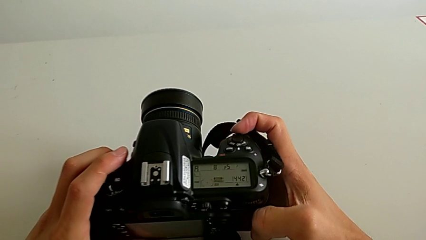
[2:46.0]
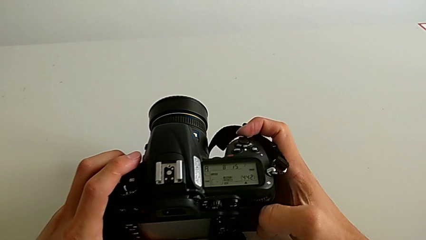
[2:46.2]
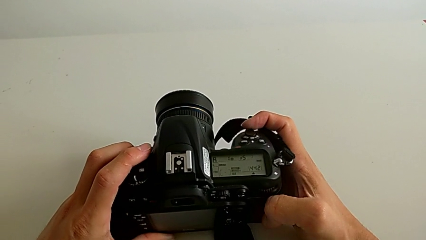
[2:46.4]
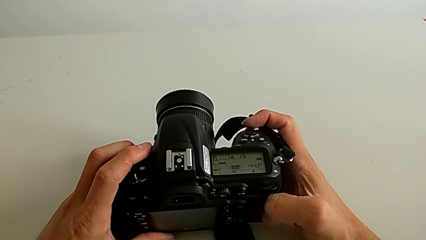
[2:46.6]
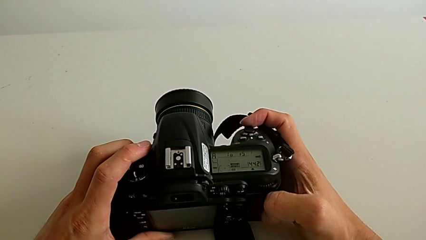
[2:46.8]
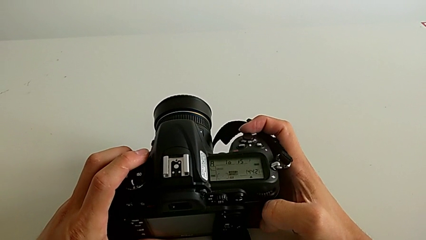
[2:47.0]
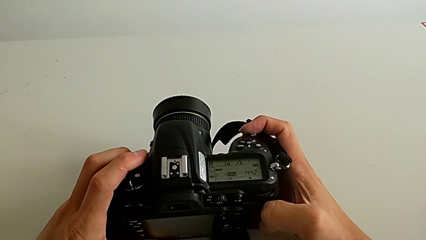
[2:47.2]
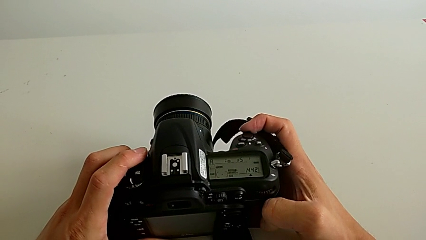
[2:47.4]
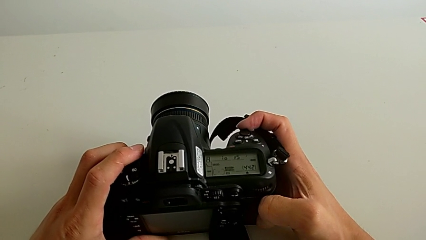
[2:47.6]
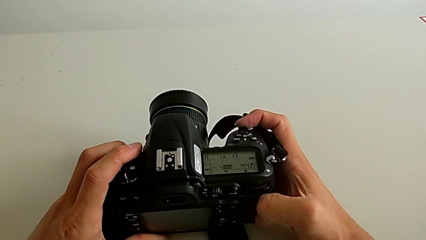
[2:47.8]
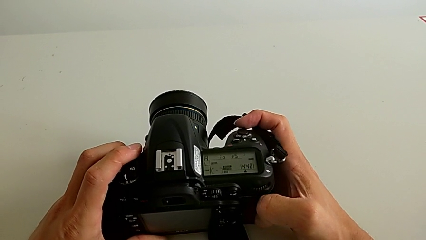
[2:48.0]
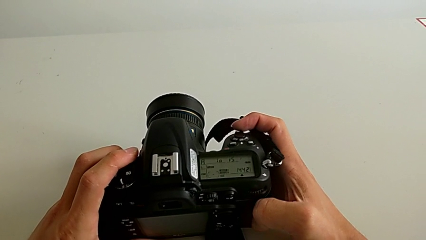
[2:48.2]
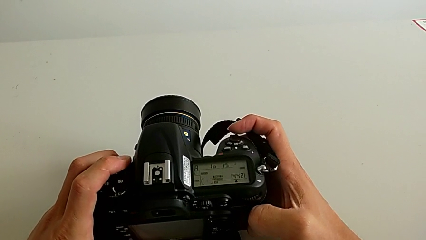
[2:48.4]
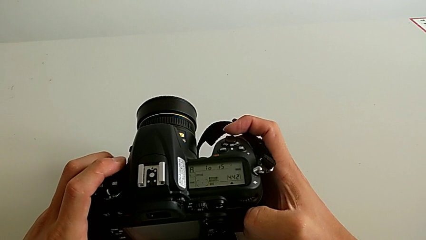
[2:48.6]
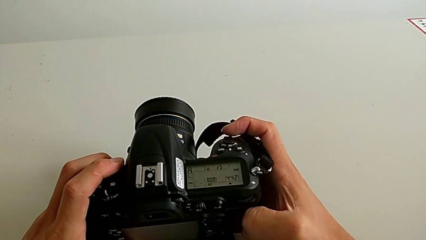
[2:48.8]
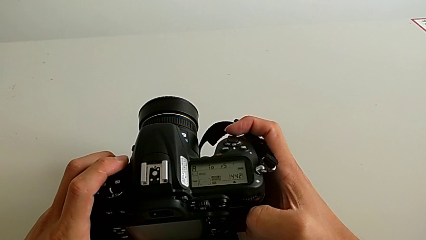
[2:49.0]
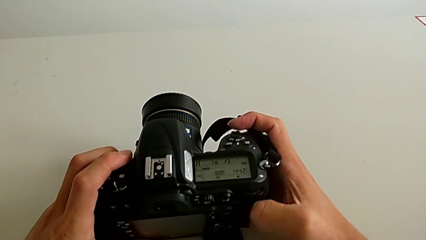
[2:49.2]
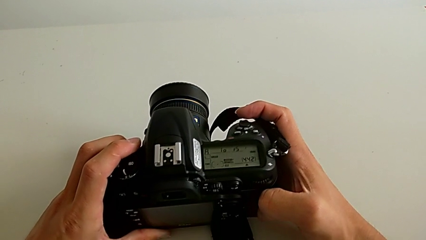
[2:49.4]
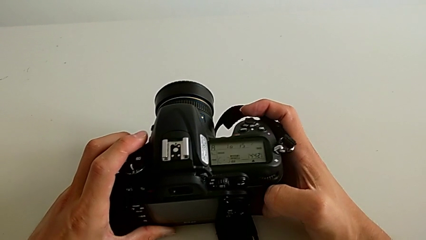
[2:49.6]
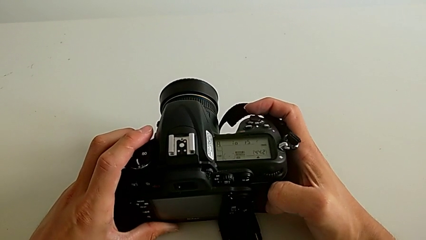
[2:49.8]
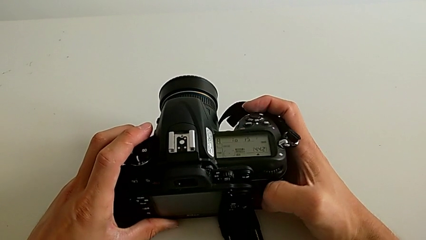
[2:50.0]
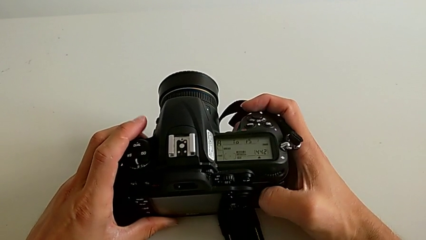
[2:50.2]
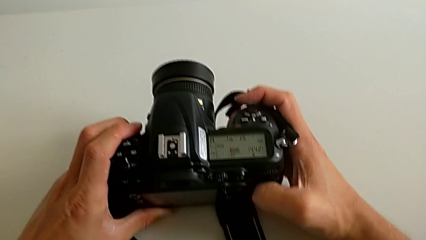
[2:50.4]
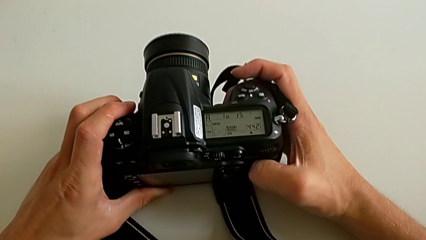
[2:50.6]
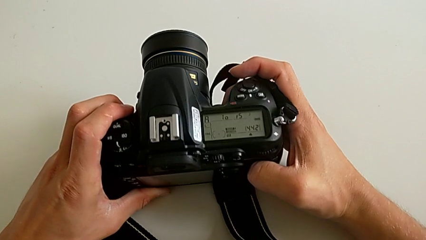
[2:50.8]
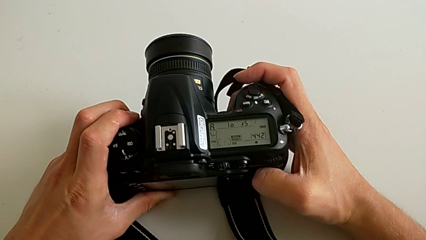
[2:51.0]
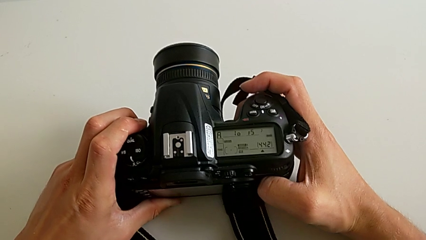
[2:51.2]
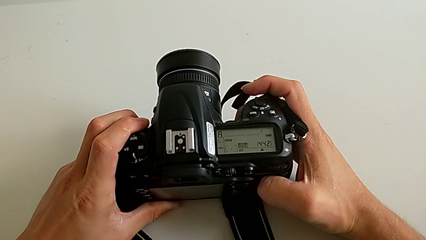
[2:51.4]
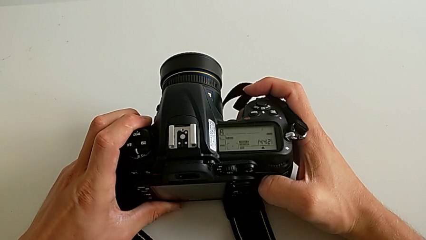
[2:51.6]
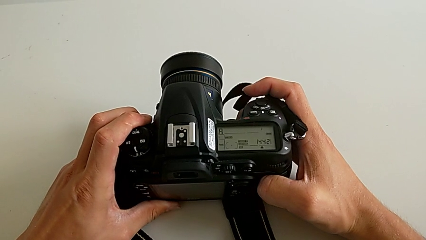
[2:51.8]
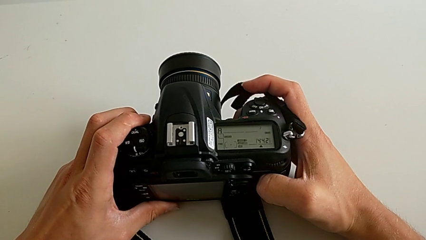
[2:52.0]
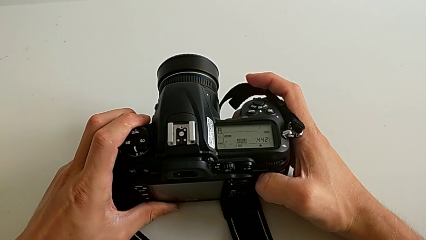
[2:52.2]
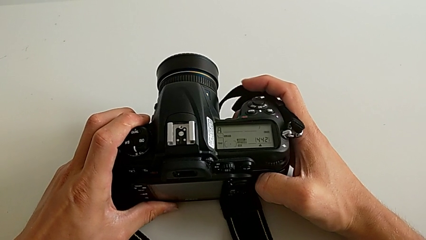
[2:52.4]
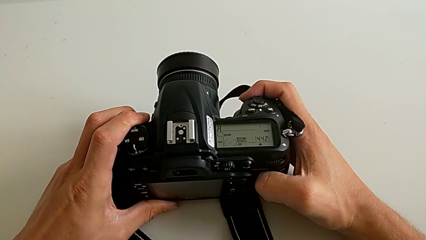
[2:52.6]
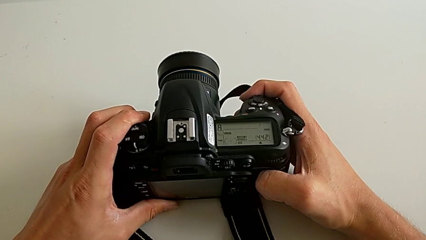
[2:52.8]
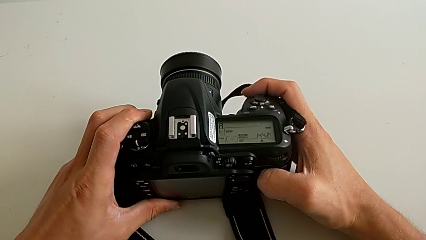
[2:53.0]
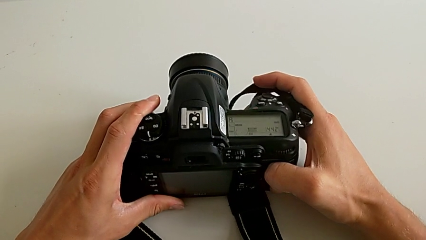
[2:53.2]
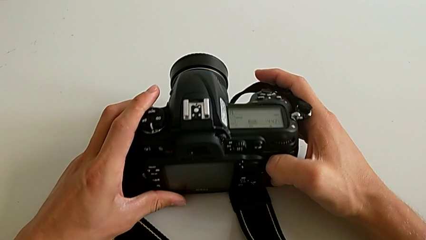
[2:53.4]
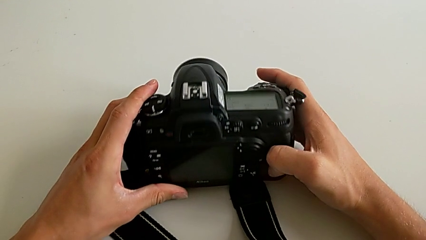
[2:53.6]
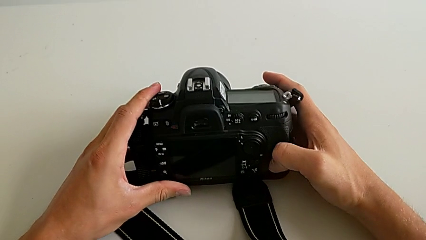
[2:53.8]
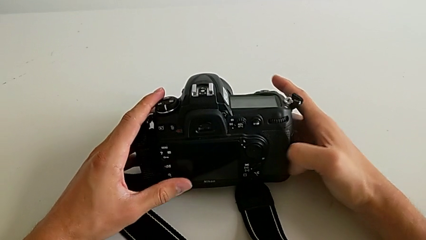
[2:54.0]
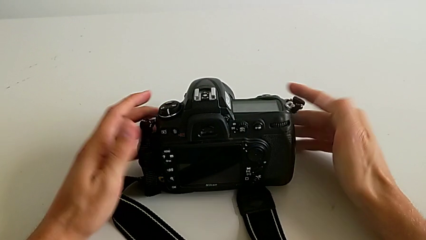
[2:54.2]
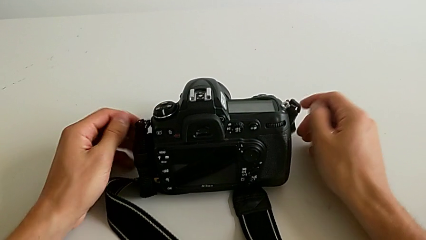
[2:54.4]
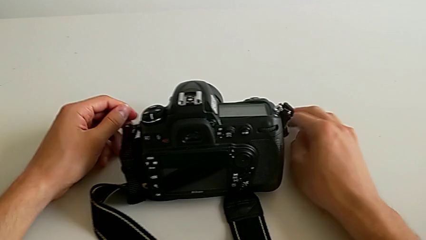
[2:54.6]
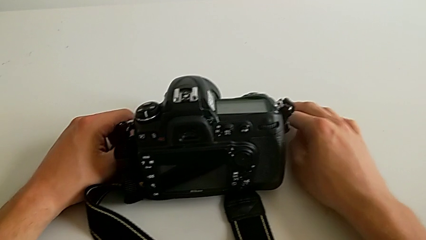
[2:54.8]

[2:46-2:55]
The camera wearer is turning on the DSLR. They hold the DSLR and place it.

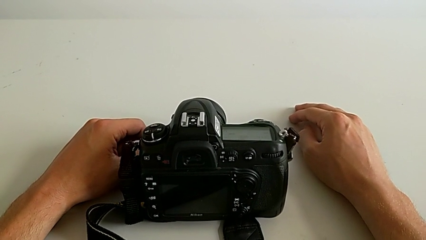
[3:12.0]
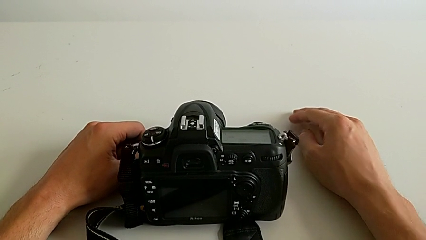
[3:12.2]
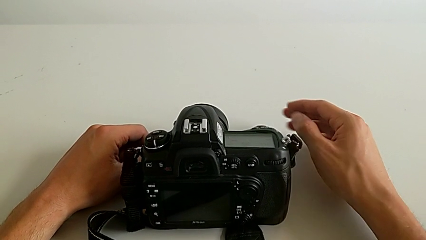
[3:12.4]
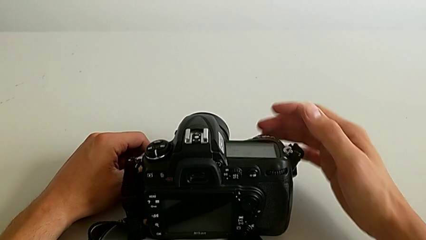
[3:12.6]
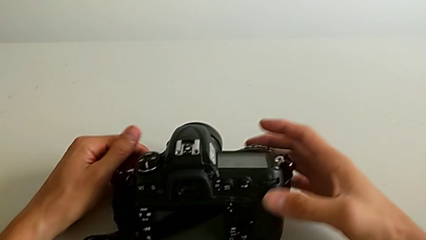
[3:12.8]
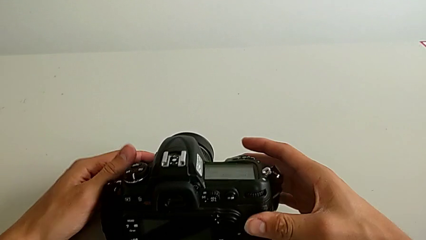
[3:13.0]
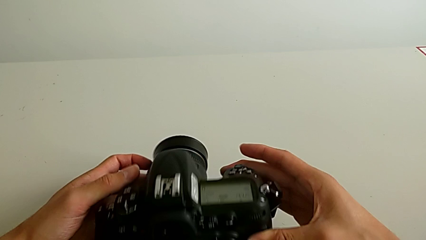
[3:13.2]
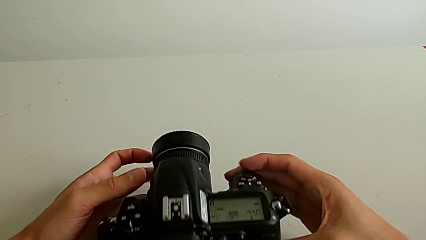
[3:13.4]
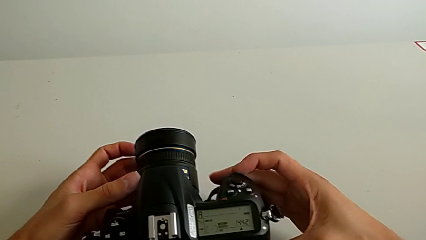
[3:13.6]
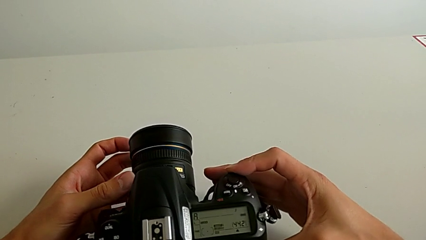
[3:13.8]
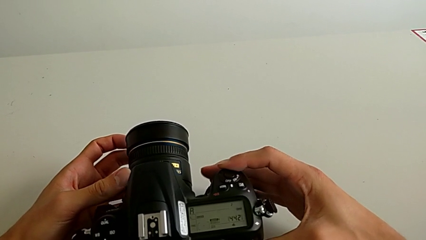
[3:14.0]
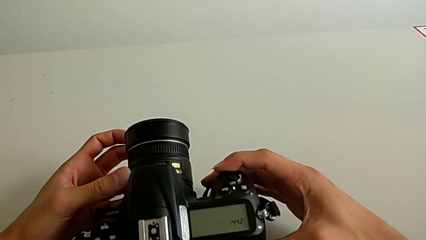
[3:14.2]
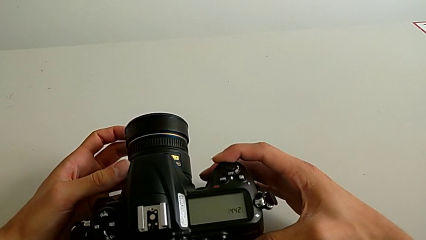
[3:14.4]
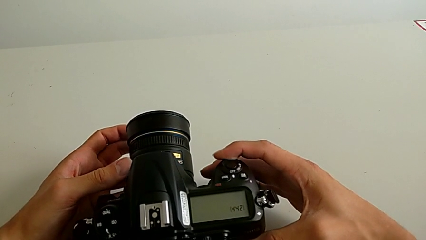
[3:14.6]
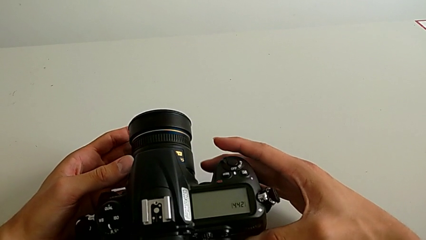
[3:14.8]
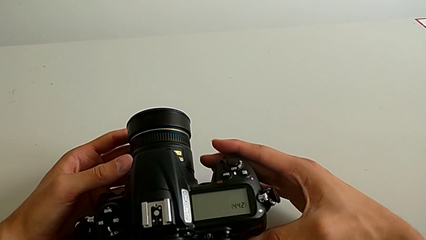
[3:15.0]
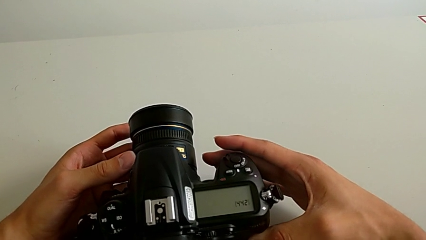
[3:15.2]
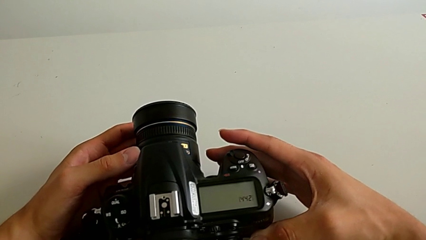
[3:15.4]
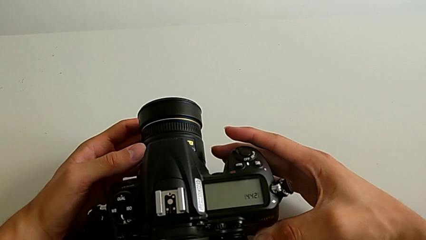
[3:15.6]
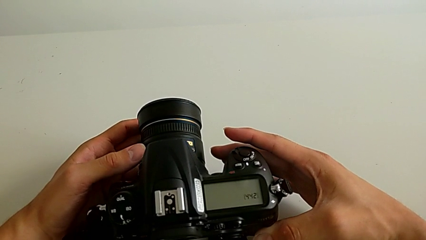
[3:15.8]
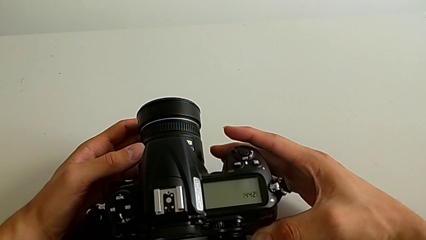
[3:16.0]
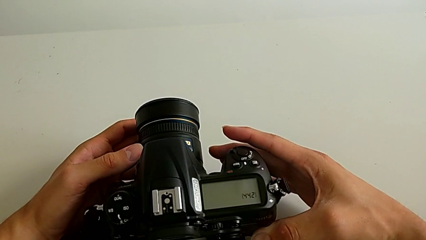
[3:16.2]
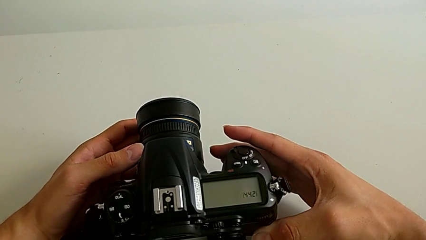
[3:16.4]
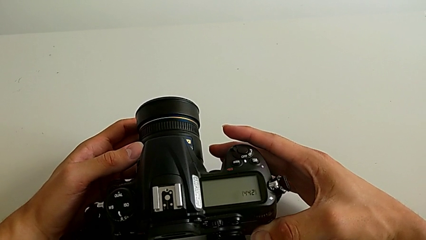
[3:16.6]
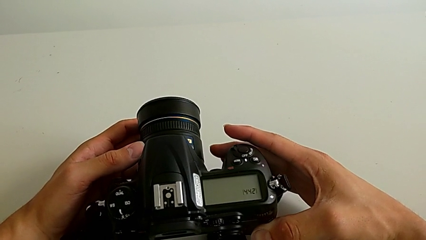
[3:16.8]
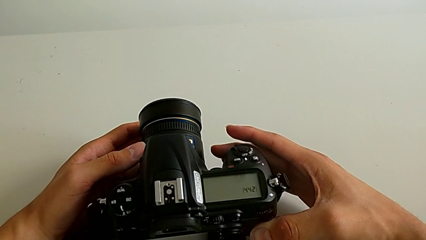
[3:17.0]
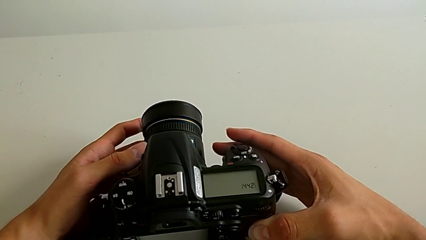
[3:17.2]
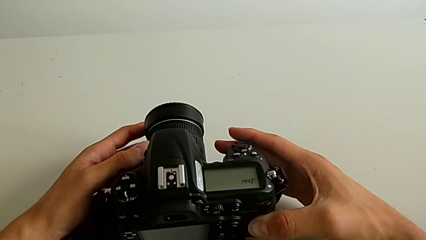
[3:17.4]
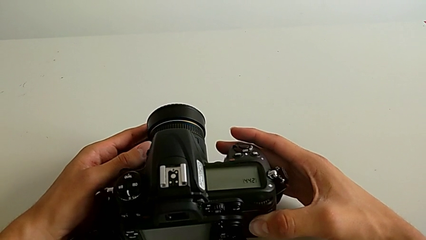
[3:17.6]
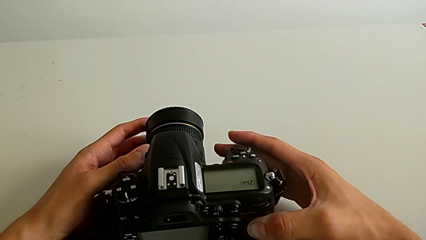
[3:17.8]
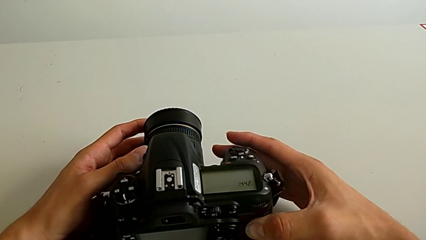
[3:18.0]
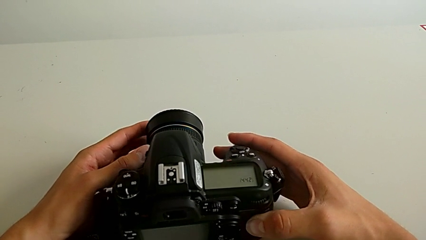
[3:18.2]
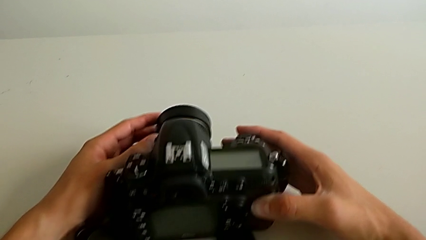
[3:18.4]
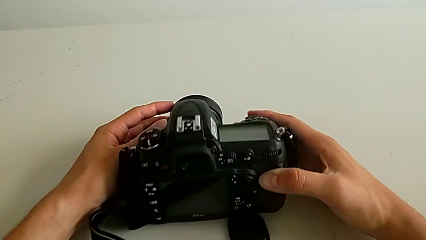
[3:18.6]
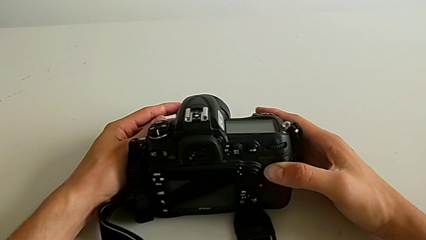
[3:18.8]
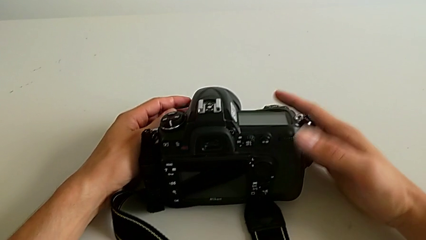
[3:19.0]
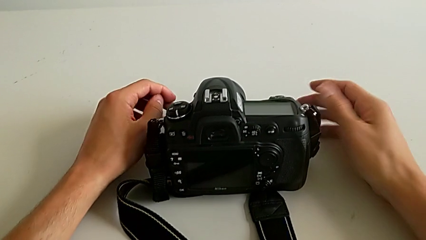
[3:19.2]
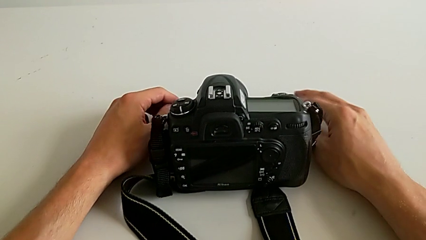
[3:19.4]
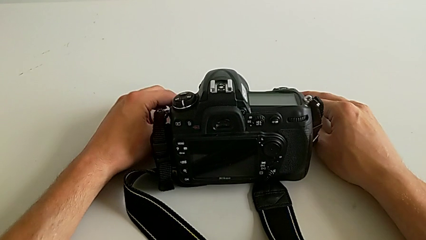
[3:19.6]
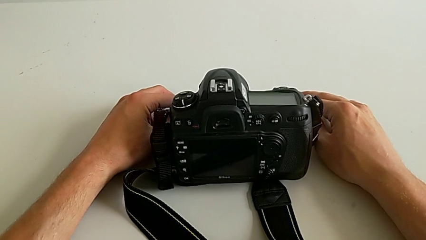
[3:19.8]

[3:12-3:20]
The camera wearer turns off the DSLR. They grab the DSLR, turn it off, hold it and place it.
